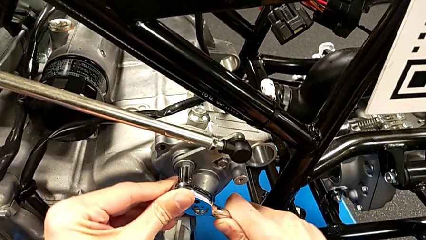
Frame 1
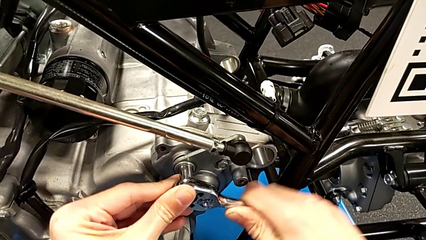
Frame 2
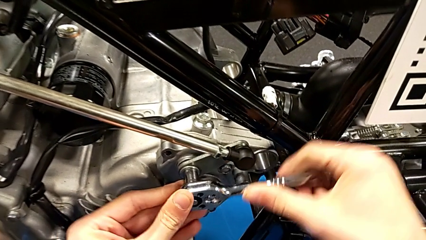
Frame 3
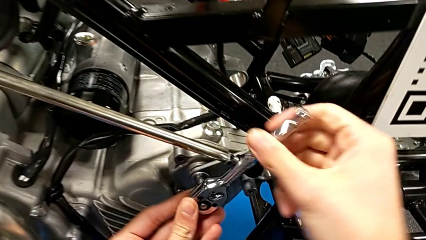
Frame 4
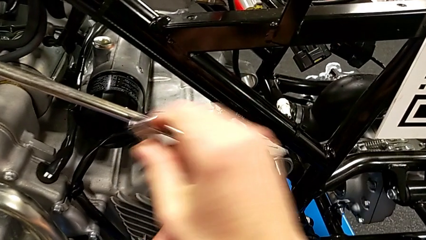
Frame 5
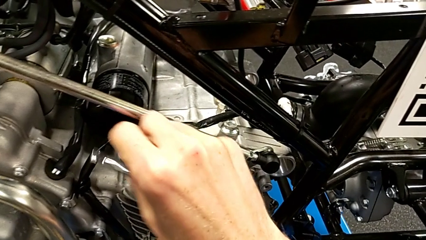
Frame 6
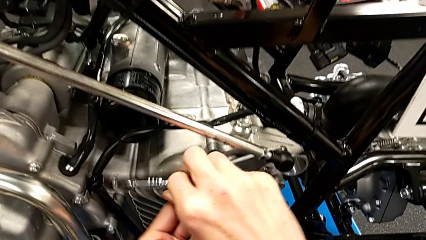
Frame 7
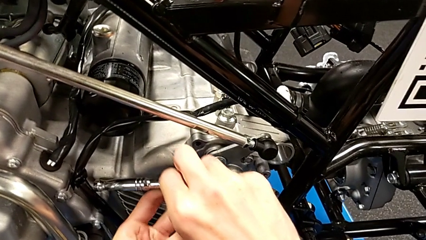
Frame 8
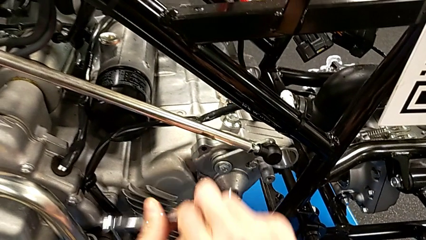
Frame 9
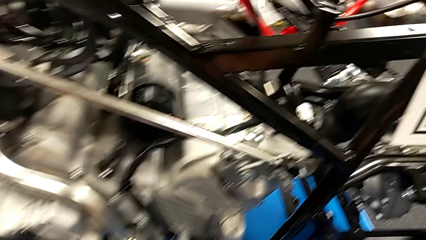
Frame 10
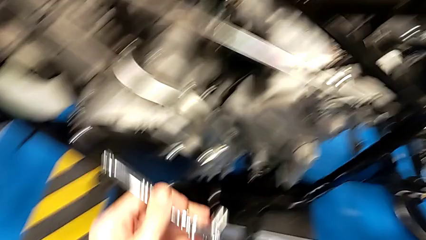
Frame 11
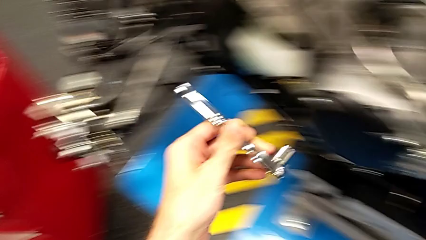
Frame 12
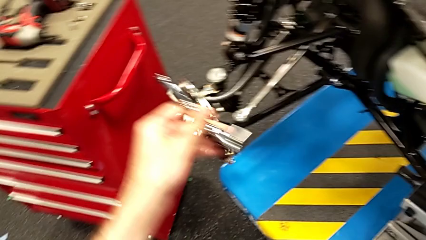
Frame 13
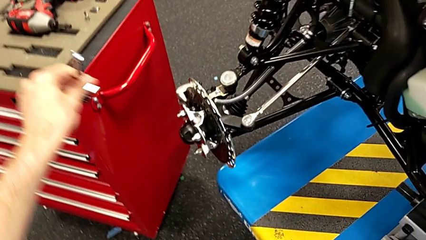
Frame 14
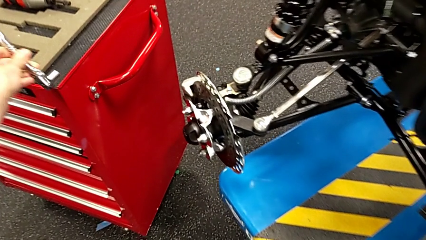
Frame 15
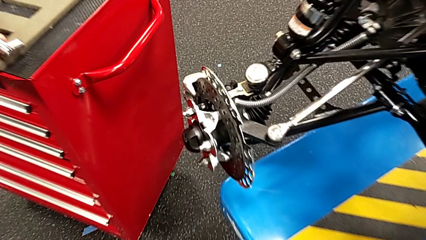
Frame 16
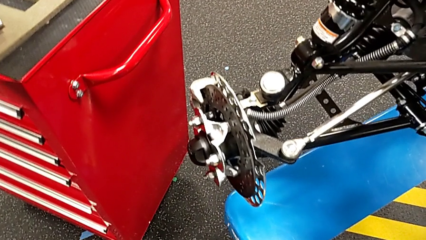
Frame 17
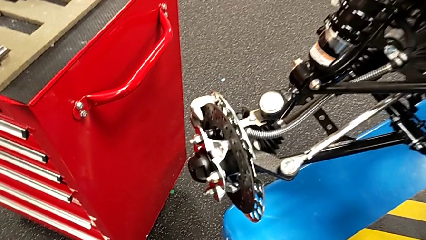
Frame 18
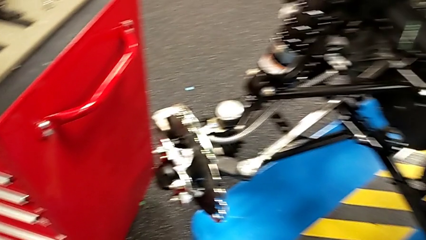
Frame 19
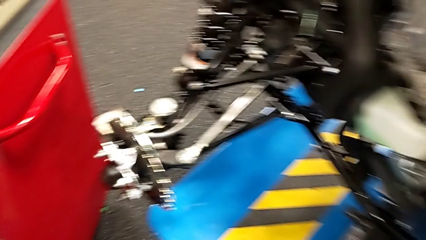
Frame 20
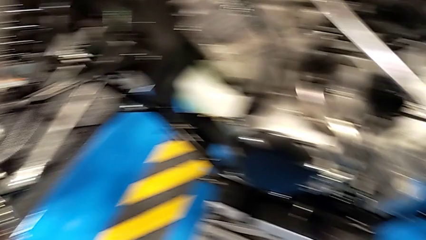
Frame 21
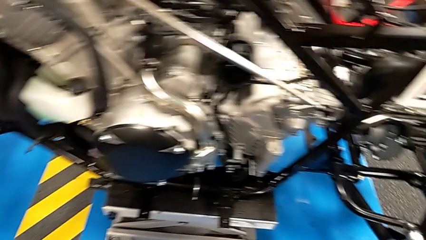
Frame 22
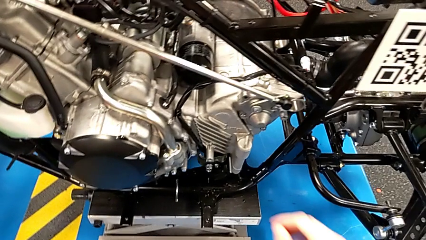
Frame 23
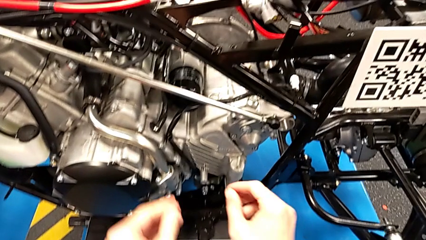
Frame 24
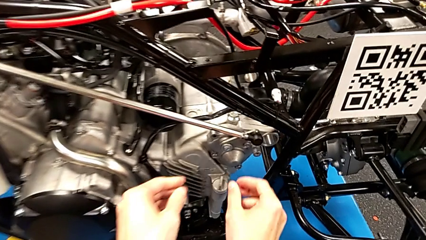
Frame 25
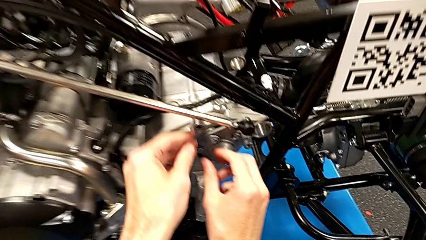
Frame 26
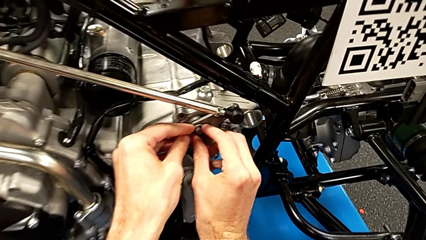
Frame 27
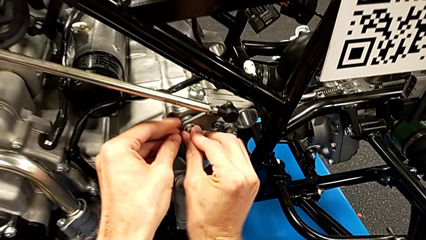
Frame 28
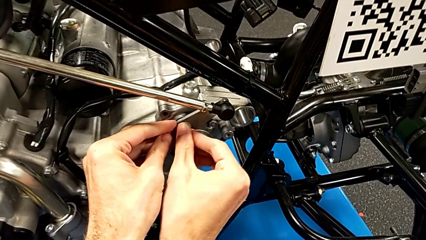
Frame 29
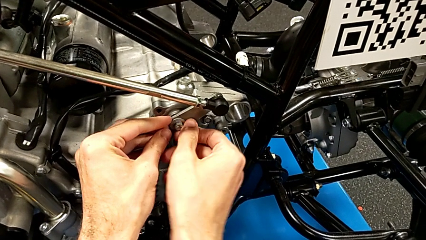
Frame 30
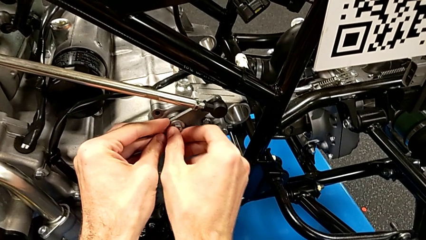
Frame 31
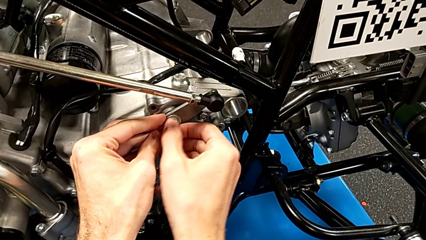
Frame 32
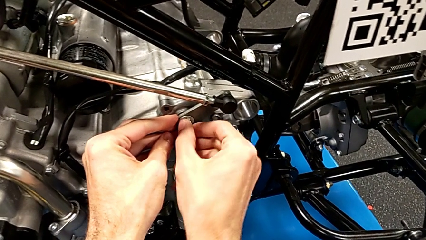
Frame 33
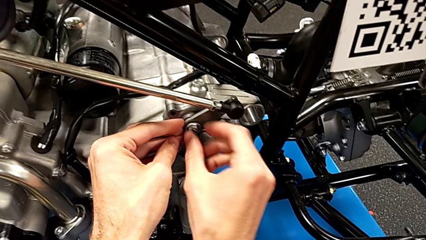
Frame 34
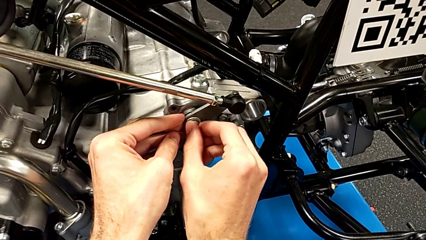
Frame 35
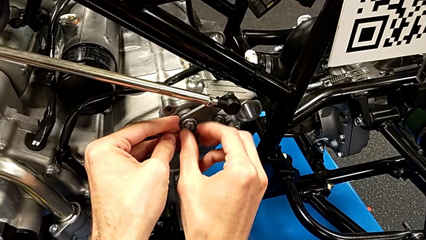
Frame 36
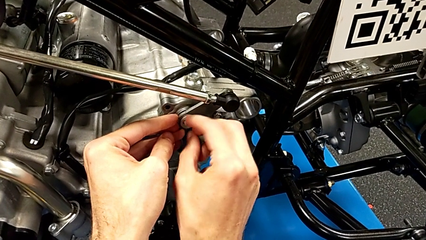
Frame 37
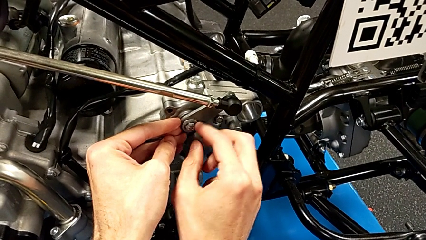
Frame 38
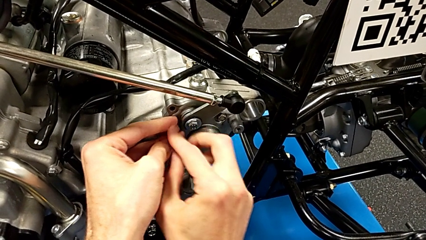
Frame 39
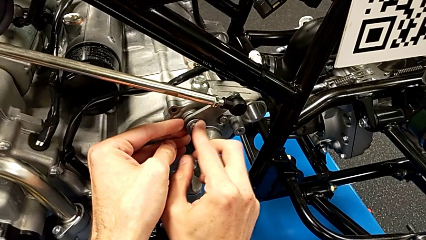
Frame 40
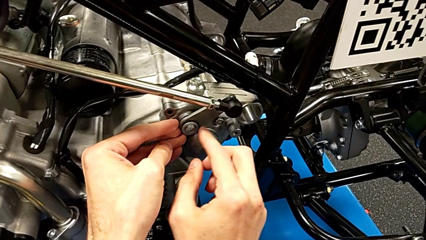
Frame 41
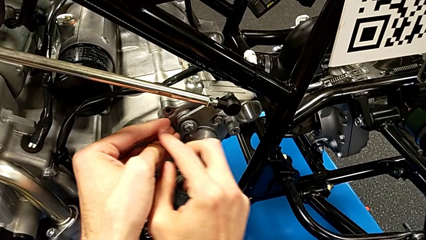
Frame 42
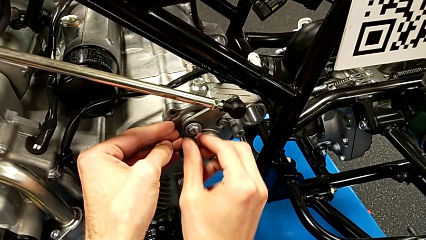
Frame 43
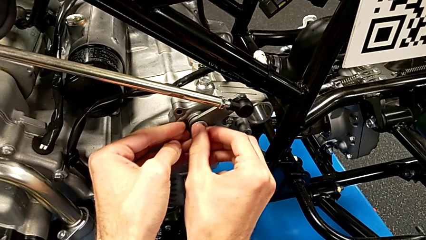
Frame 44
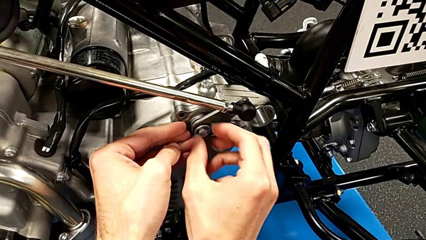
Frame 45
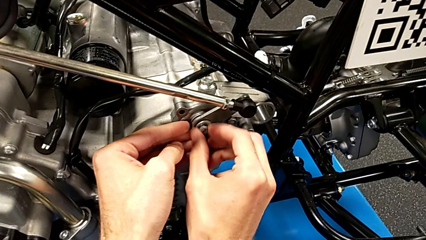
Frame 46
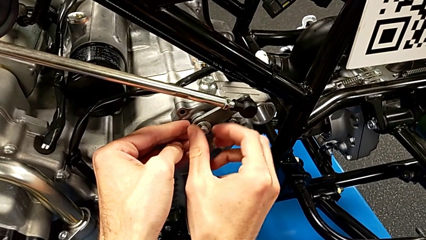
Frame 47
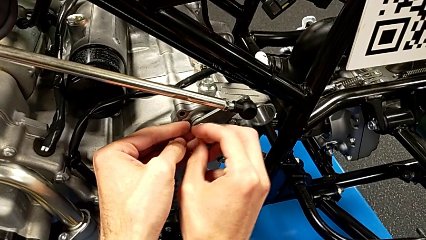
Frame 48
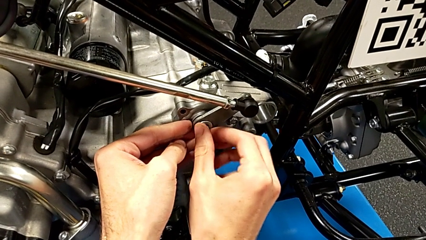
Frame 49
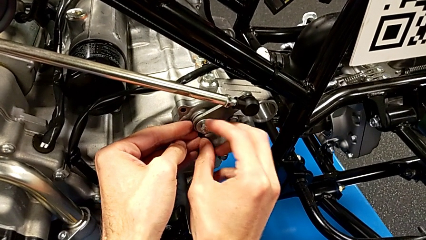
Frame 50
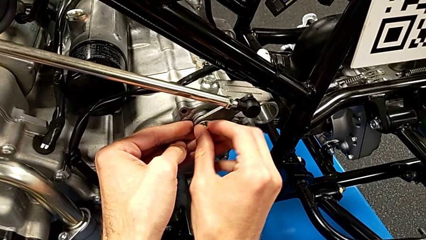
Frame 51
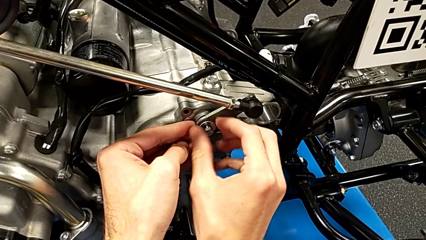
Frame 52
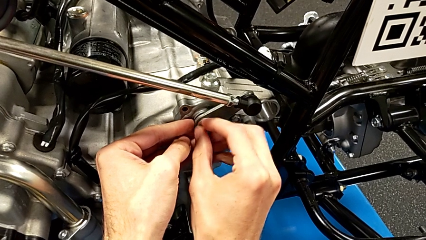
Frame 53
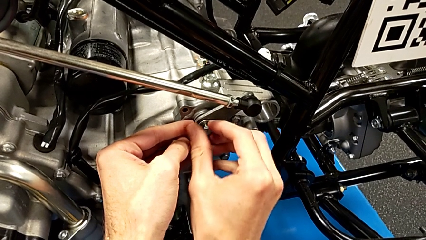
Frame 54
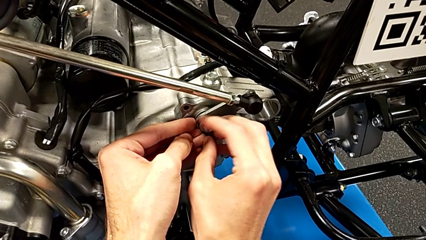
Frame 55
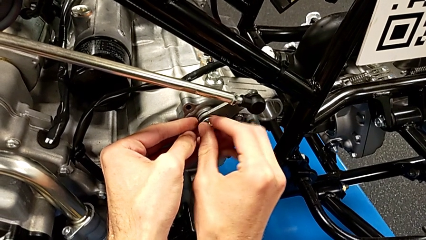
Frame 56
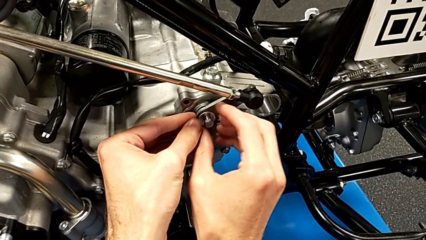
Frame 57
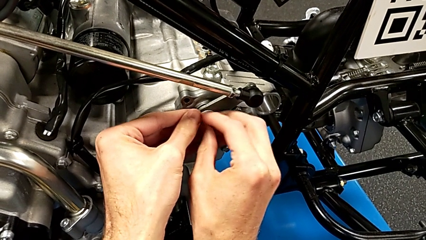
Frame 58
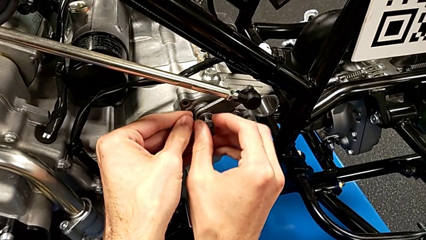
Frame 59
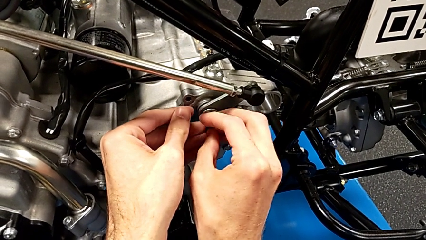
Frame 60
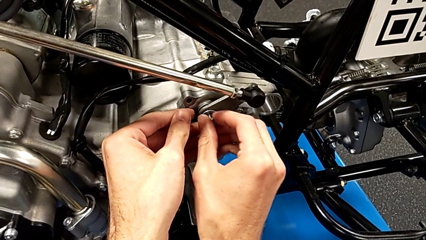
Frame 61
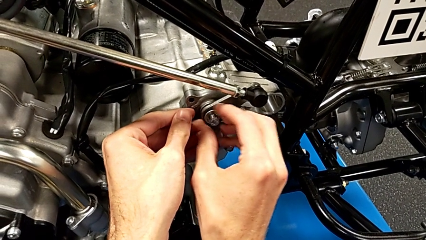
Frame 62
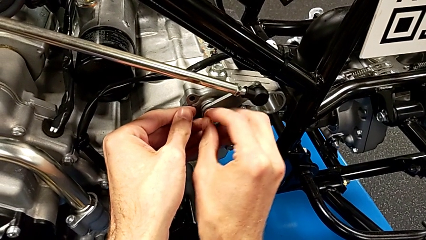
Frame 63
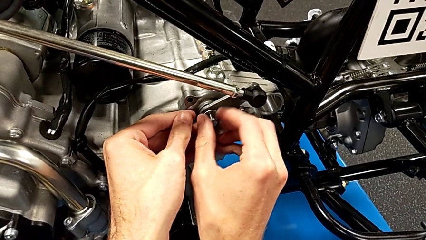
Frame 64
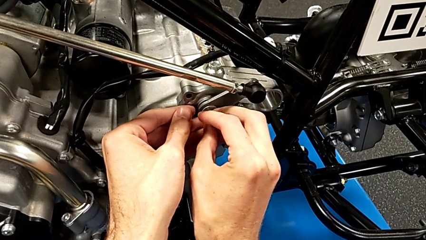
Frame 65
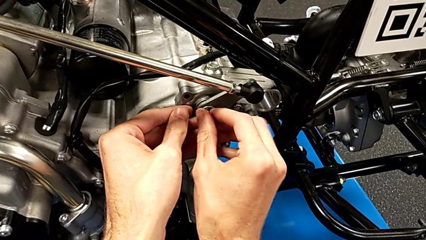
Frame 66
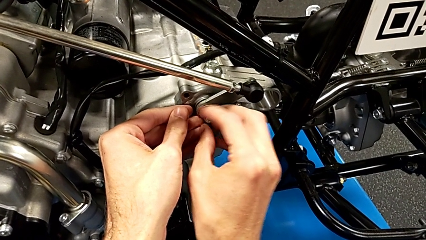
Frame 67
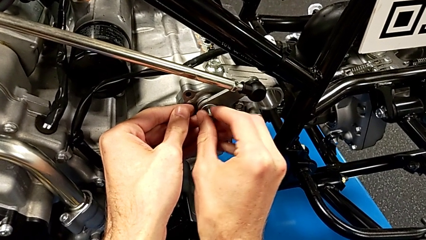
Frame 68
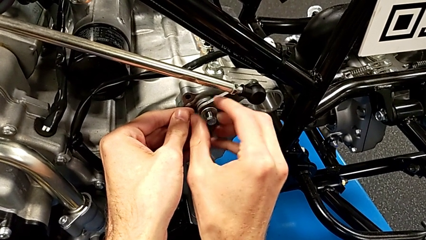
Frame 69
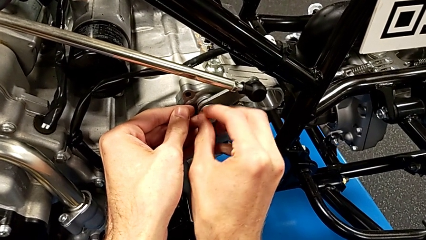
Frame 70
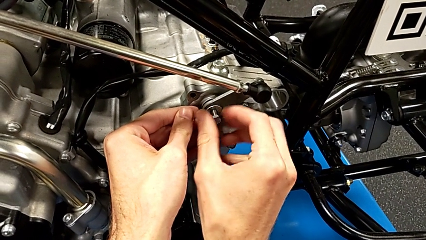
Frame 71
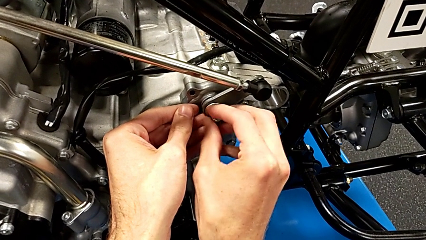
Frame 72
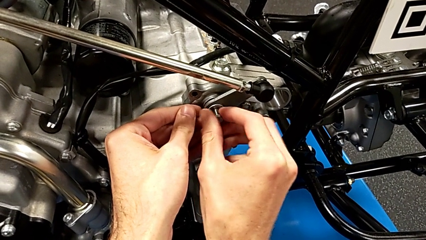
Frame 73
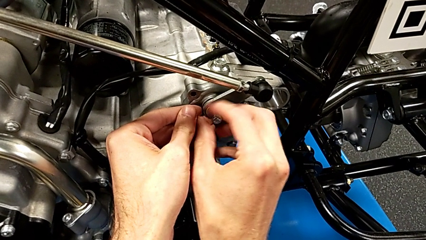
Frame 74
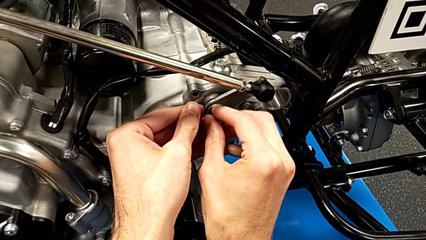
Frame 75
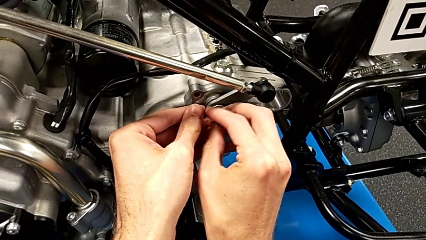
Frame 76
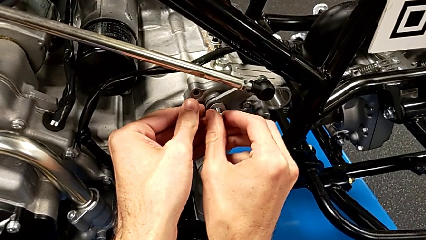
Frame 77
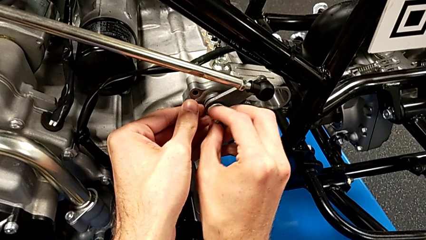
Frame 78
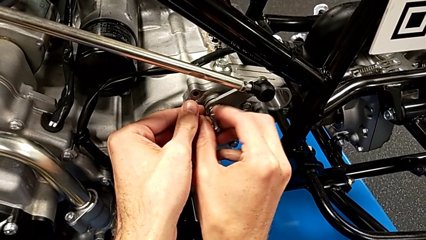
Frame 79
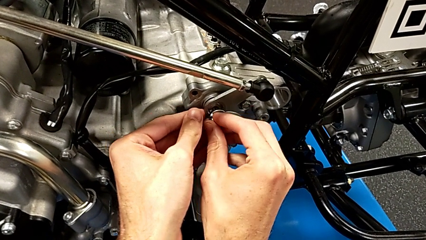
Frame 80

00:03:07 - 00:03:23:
The camera wearer is disassembling the arm. They withdraw the ratchet, place the ratchet, unscrew the bolt and withdraw the bolt.
